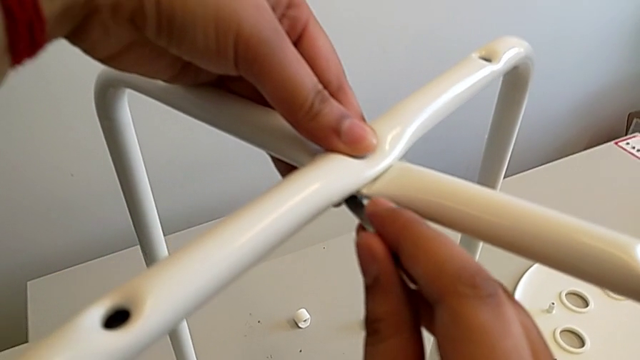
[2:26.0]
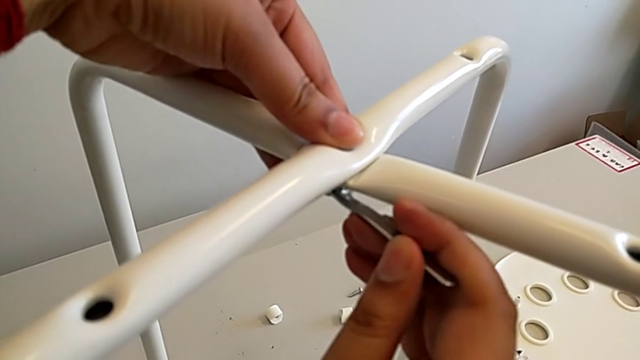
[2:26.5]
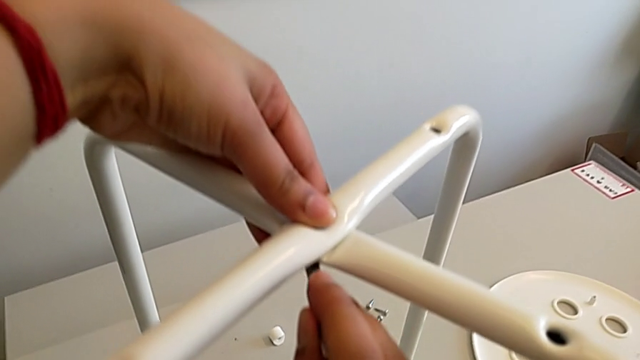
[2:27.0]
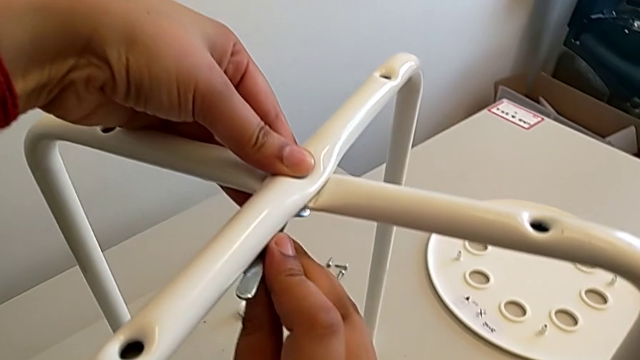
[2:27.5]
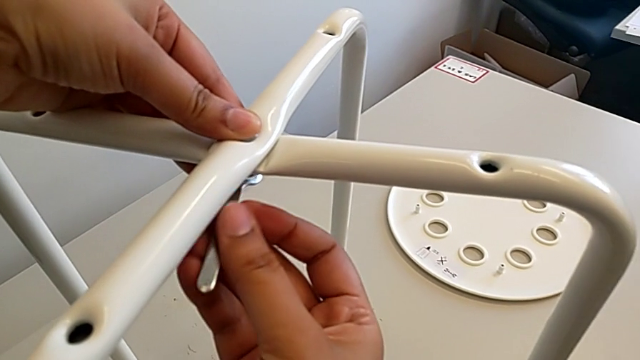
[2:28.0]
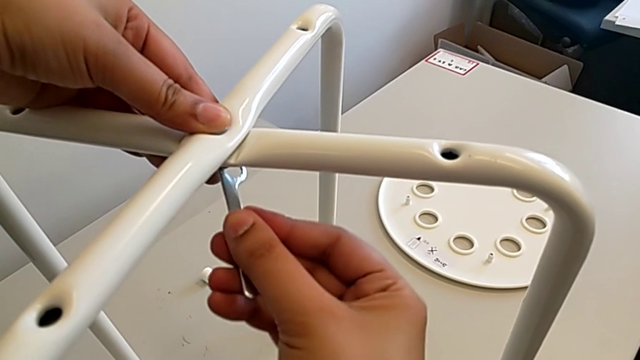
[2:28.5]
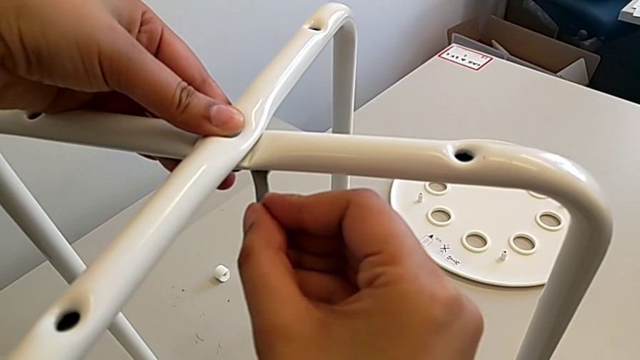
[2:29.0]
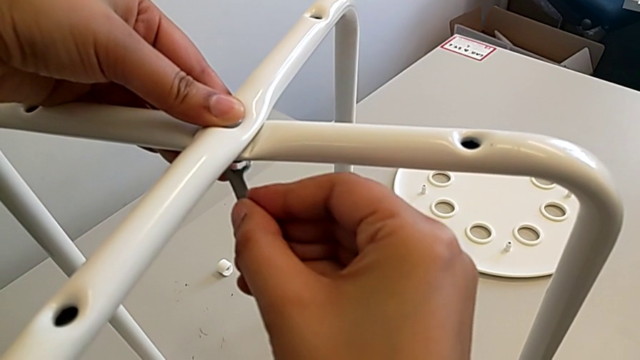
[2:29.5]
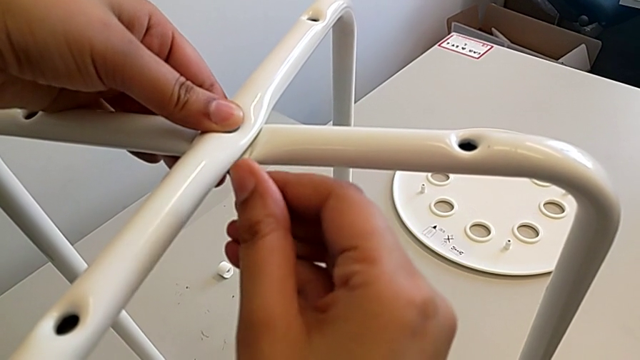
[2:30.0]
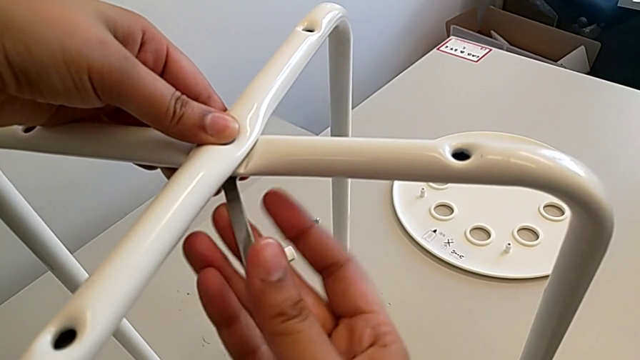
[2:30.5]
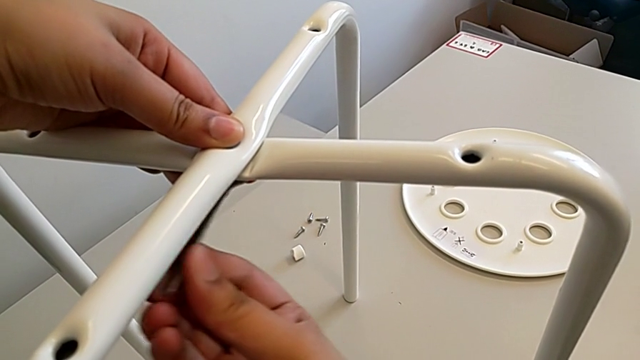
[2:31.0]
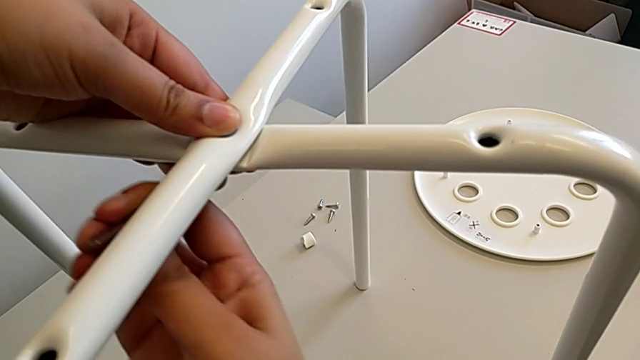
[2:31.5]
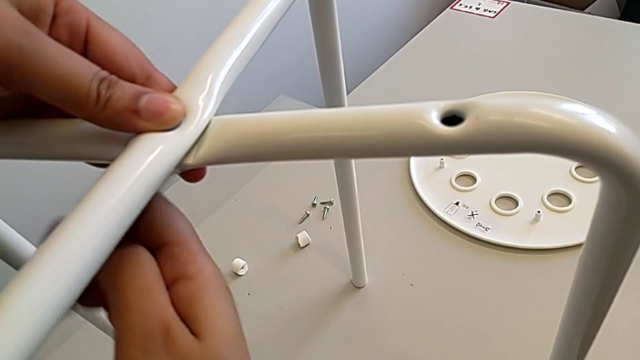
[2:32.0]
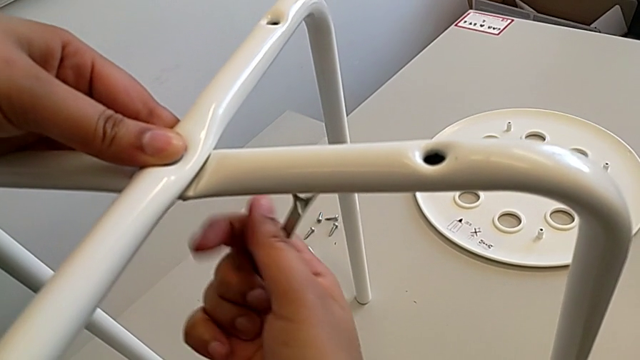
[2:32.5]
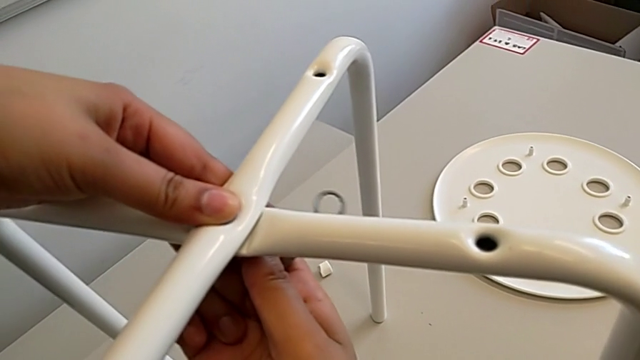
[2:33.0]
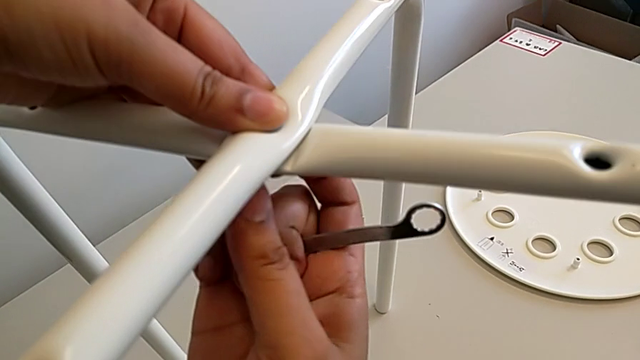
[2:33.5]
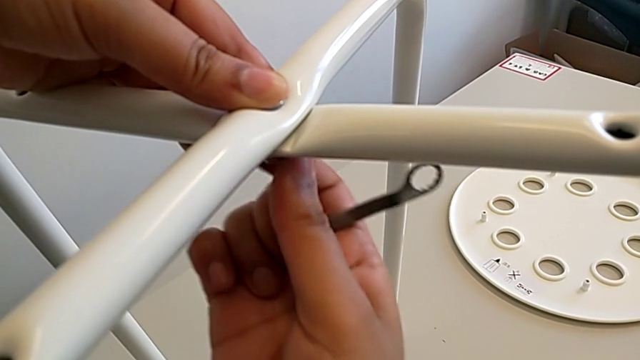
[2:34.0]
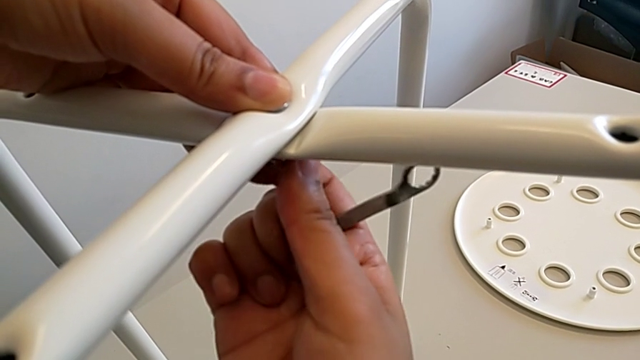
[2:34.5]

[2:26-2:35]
The camera wearer is assembling the chair legs. They screw the hex nut, withdraw the hexagonal wrench and unscrew the hex nut.

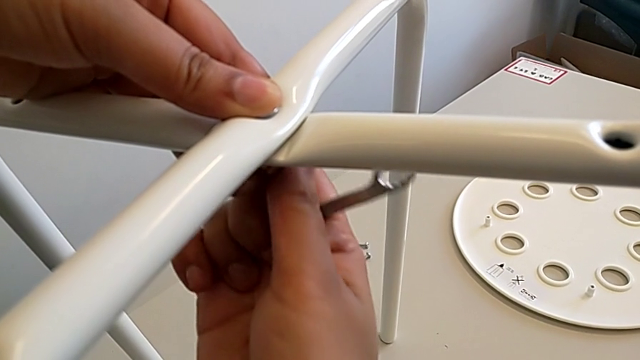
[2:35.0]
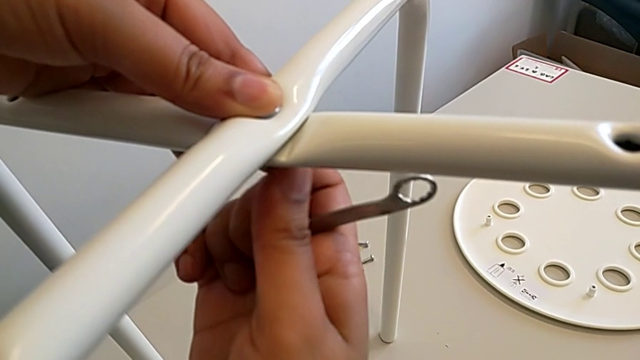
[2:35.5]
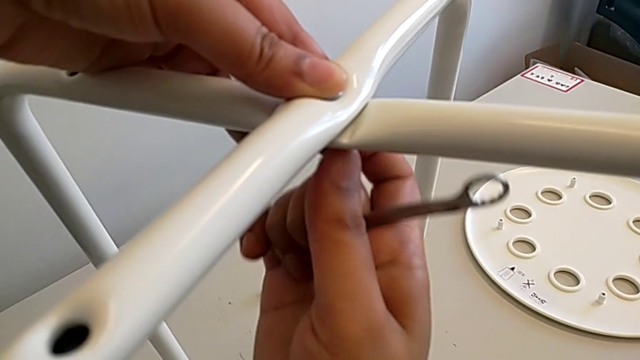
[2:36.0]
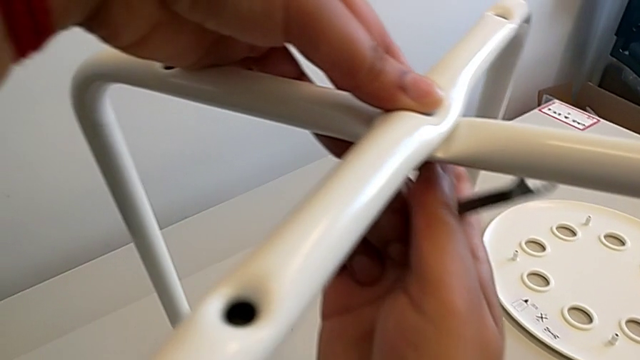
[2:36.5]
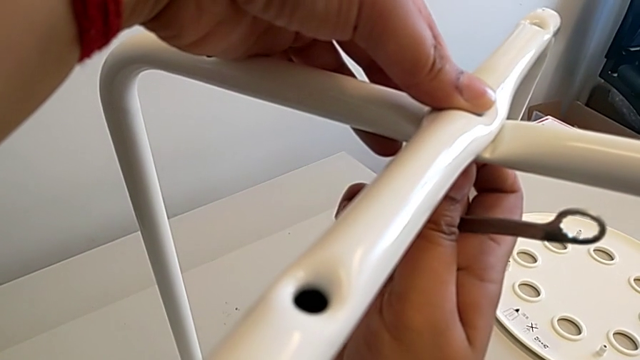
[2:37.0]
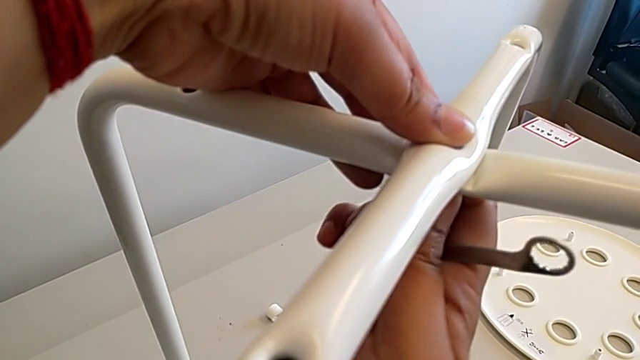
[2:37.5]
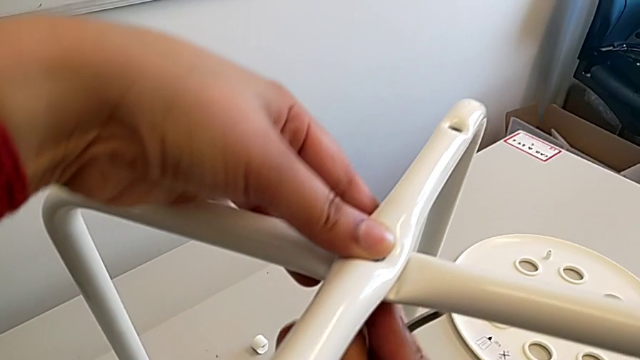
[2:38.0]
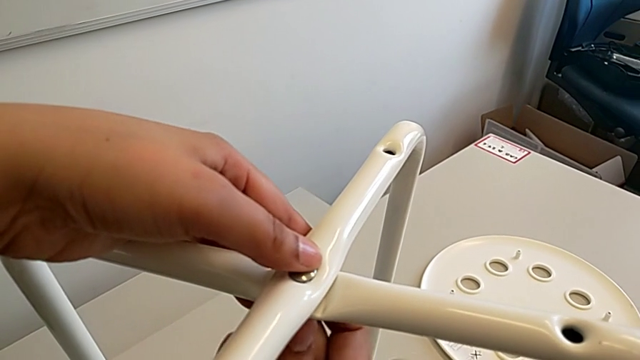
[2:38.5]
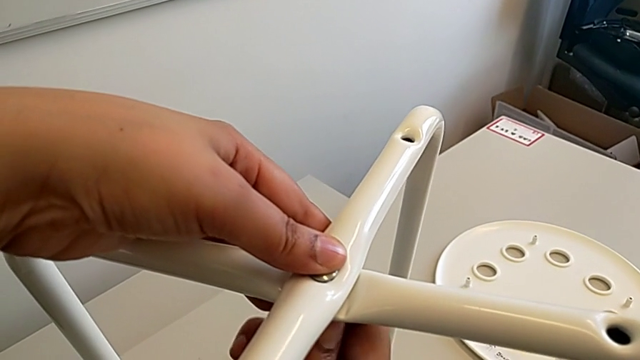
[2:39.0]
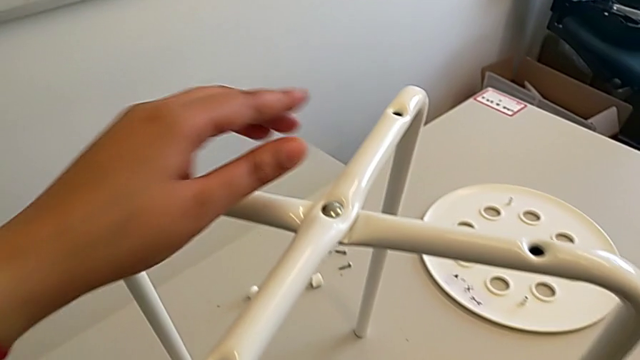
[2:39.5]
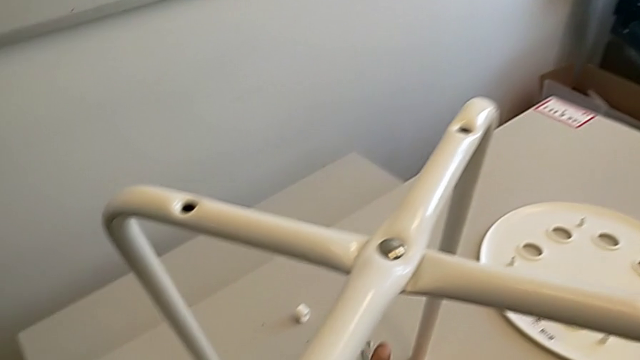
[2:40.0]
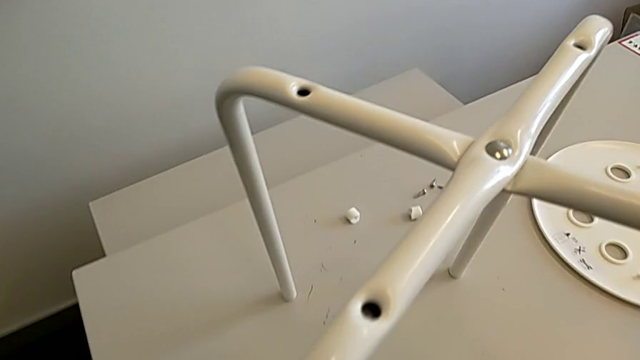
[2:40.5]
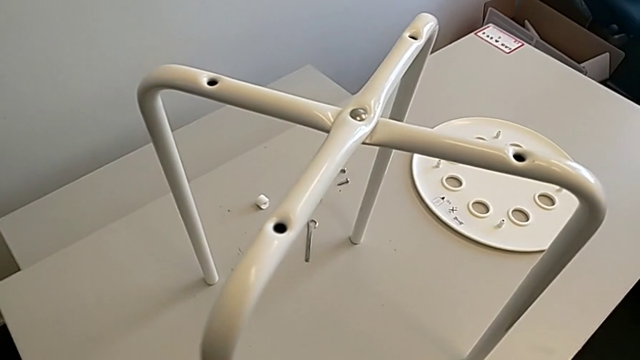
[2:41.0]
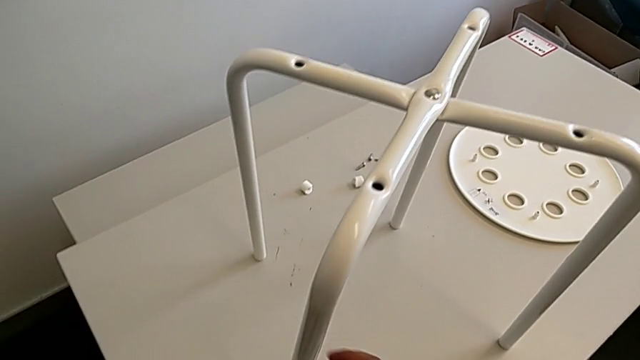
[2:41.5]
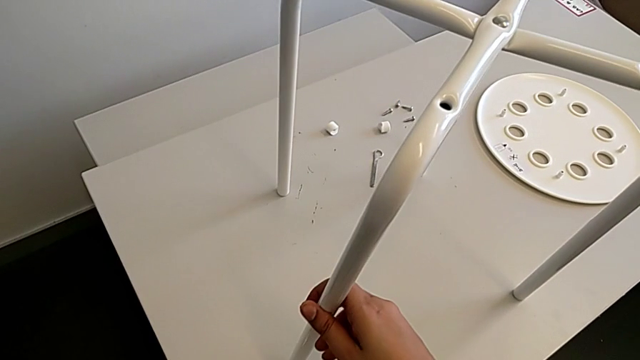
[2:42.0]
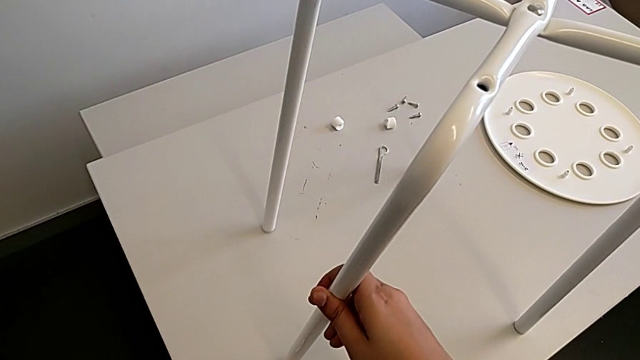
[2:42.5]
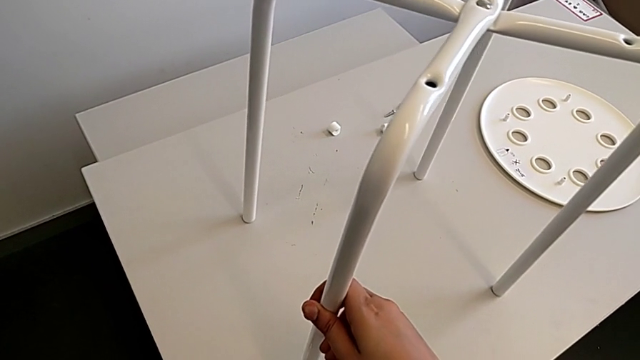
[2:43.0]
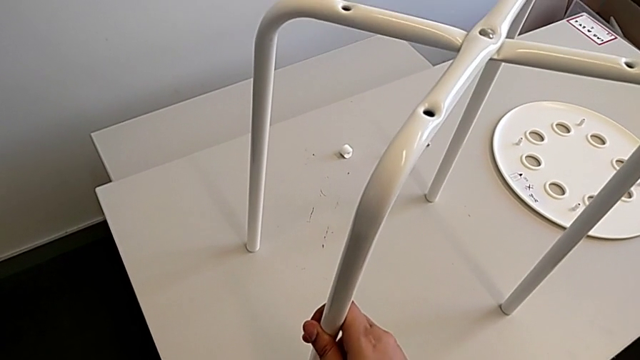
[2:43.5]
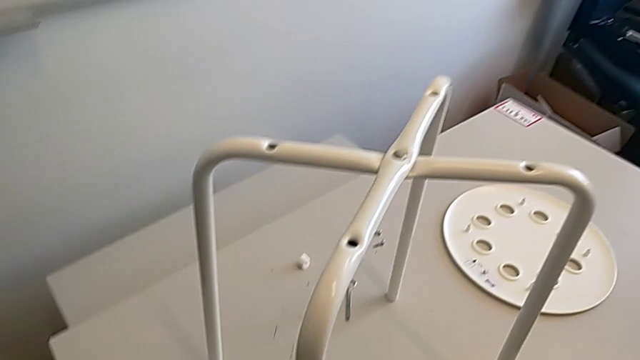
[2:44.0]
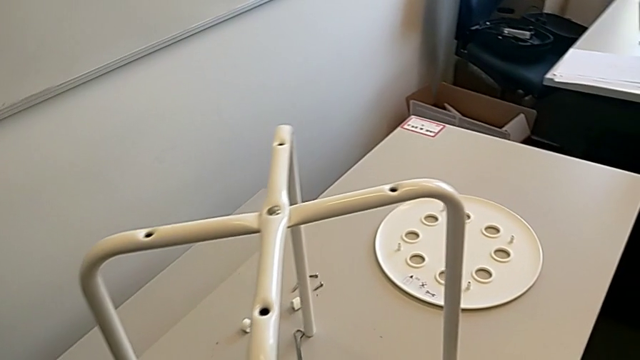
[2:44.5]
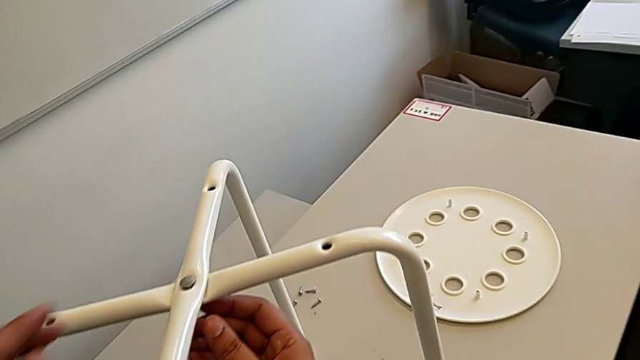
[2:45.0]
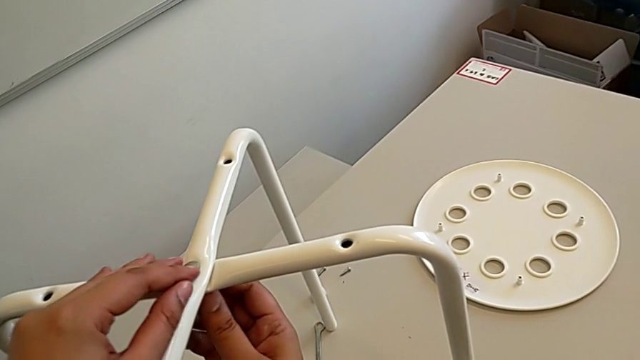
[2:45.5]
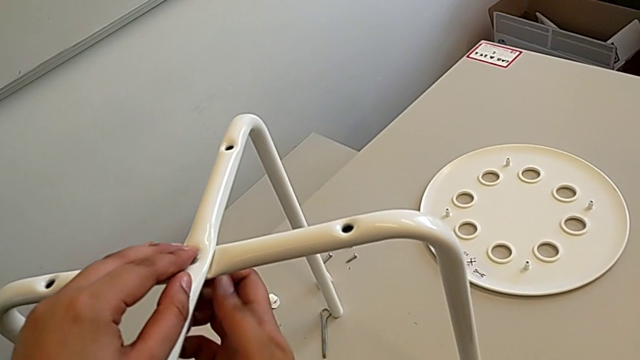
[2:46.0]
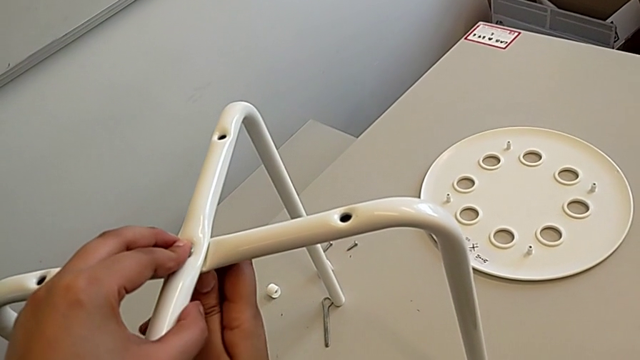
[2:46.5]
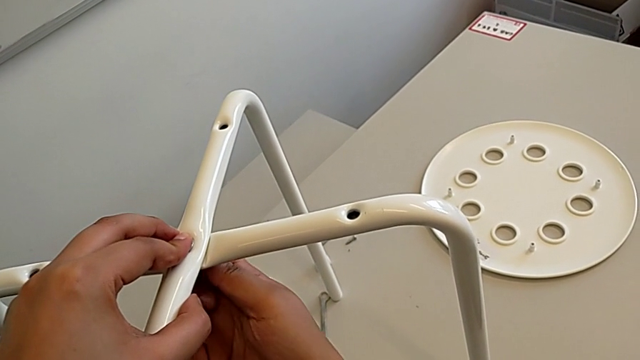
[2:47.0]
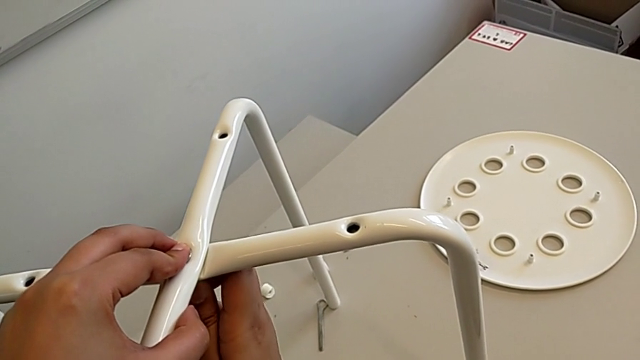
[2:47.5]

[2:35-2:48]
The camera wearer is assembling the chair legs. They screw the hex nut, place the hexagonal wrench, grab the leg and wrongly screw the hex nut.
